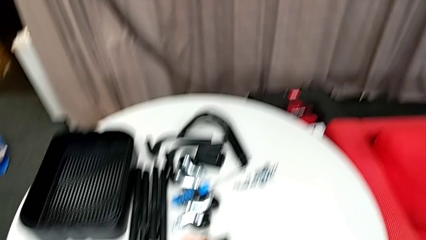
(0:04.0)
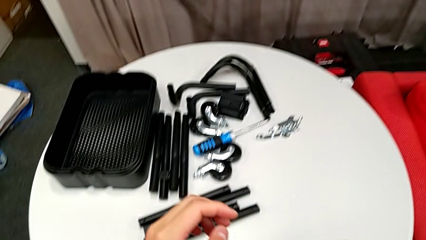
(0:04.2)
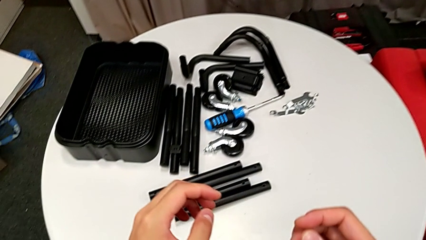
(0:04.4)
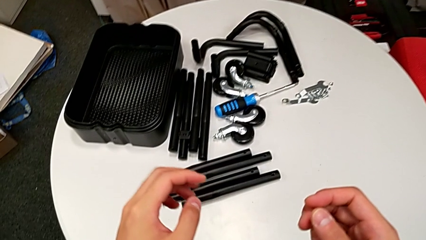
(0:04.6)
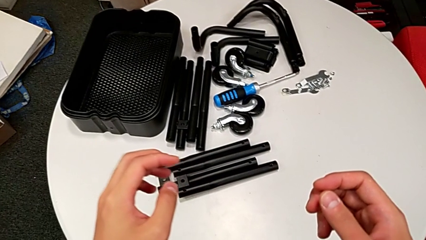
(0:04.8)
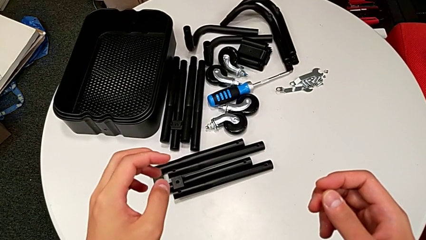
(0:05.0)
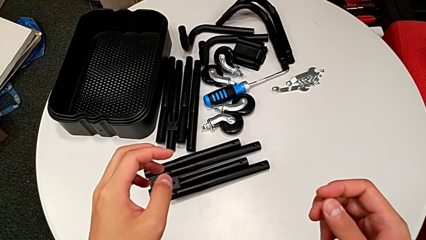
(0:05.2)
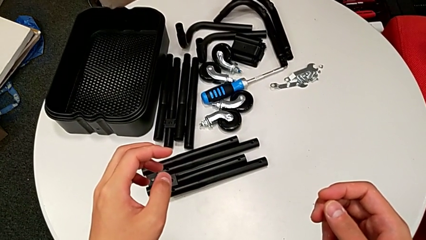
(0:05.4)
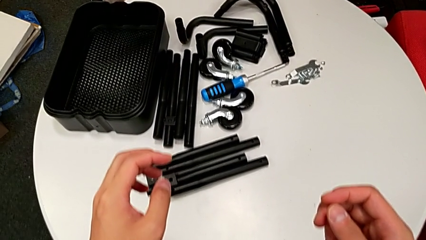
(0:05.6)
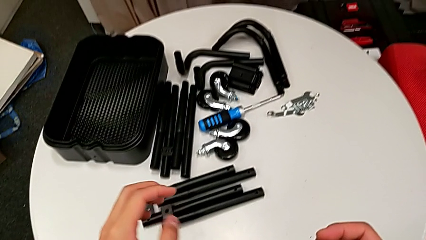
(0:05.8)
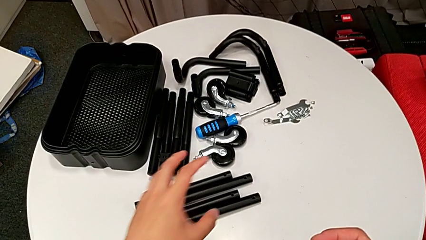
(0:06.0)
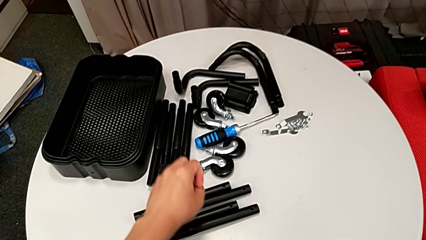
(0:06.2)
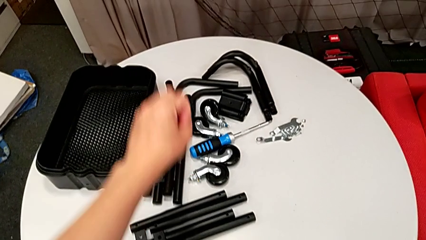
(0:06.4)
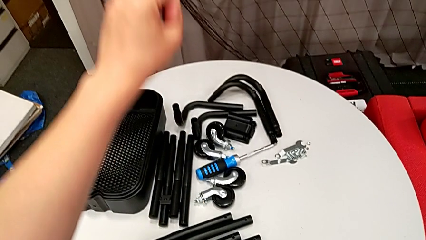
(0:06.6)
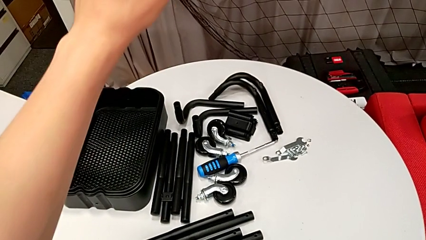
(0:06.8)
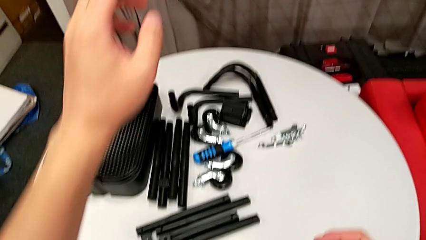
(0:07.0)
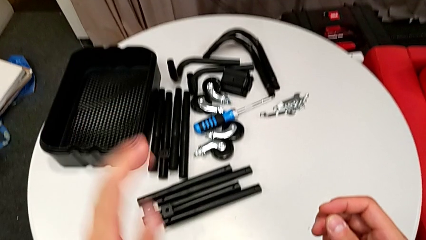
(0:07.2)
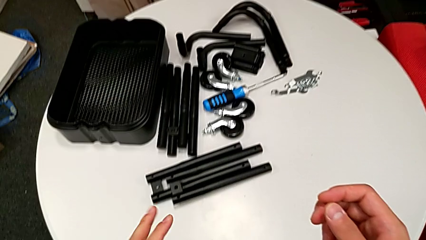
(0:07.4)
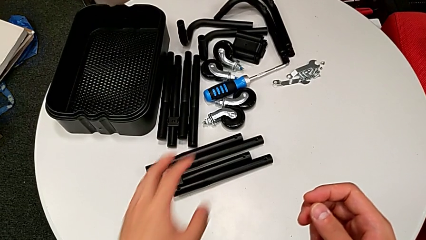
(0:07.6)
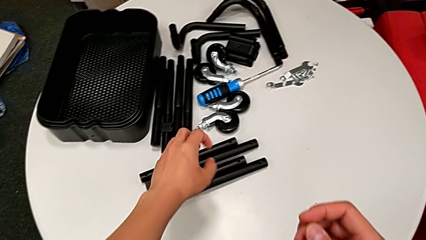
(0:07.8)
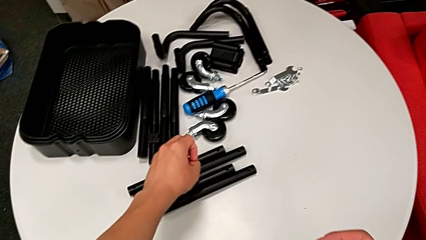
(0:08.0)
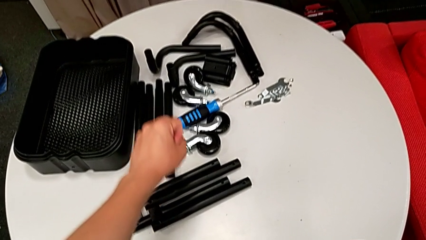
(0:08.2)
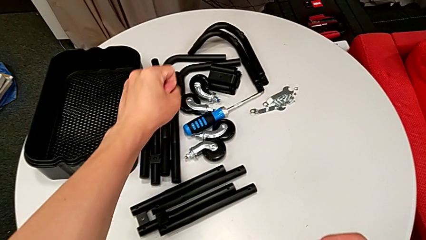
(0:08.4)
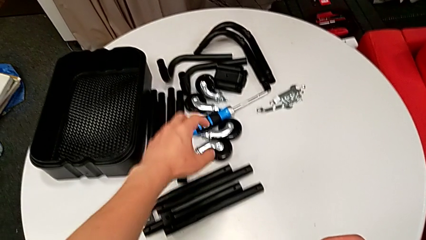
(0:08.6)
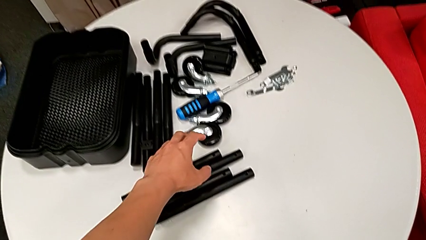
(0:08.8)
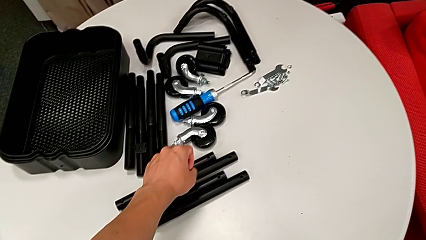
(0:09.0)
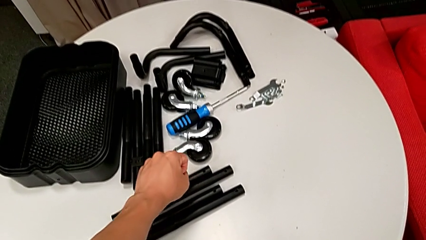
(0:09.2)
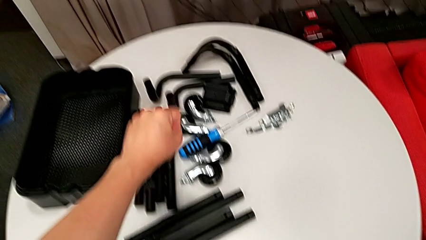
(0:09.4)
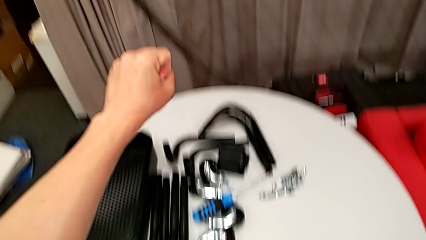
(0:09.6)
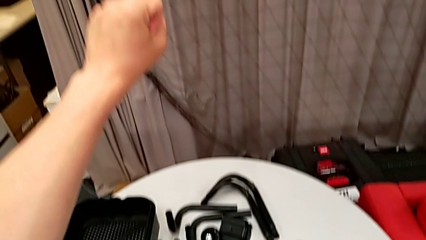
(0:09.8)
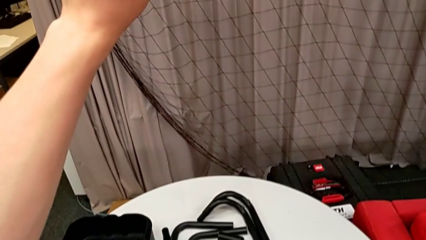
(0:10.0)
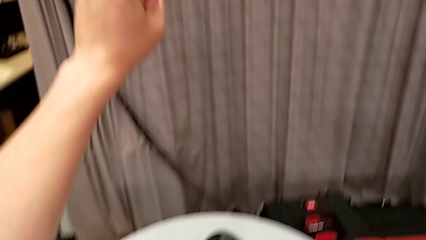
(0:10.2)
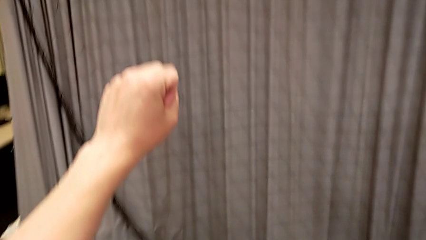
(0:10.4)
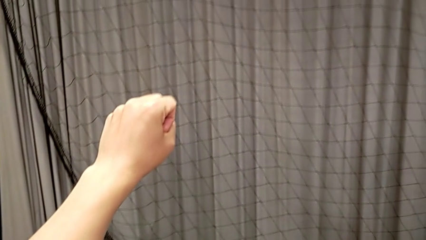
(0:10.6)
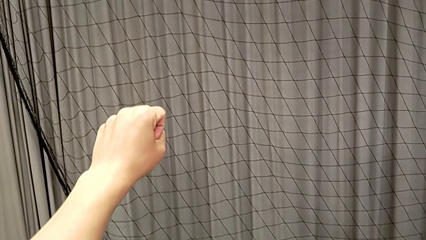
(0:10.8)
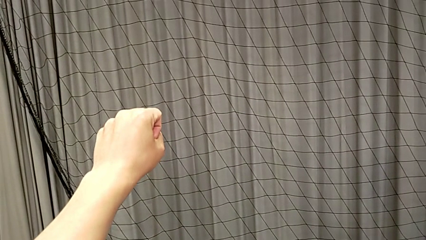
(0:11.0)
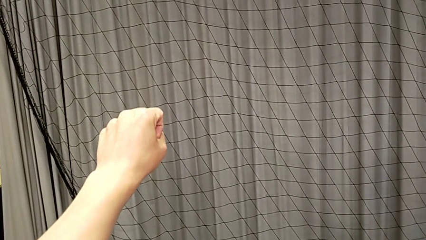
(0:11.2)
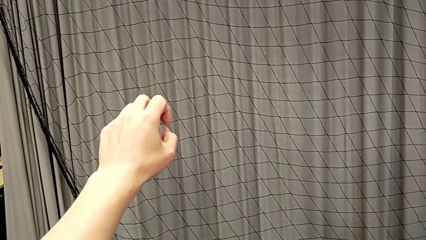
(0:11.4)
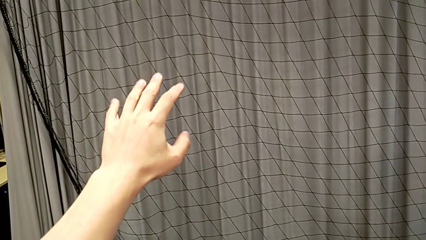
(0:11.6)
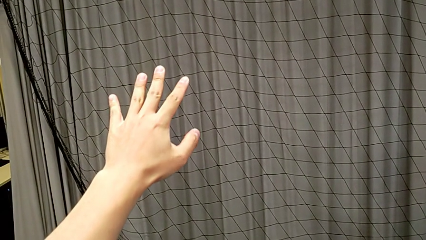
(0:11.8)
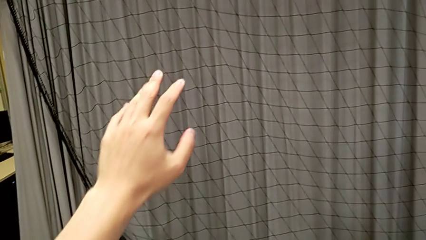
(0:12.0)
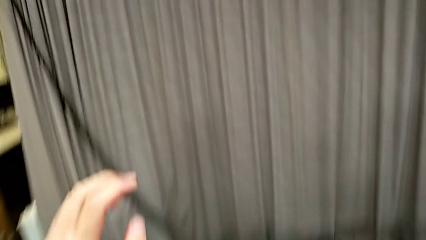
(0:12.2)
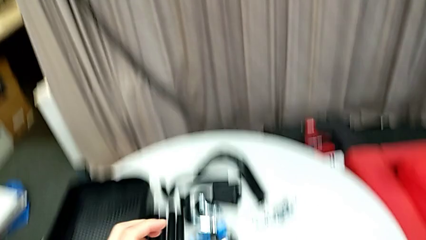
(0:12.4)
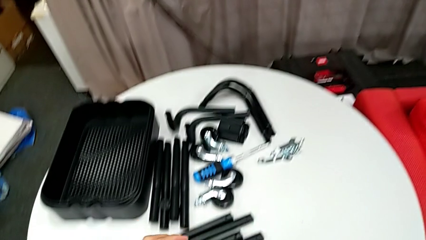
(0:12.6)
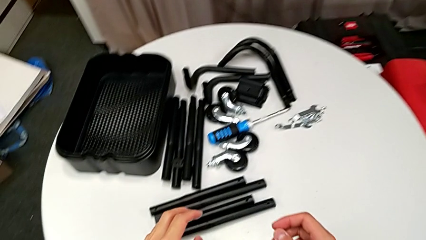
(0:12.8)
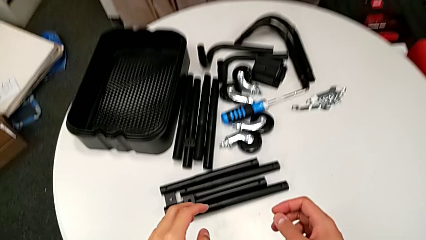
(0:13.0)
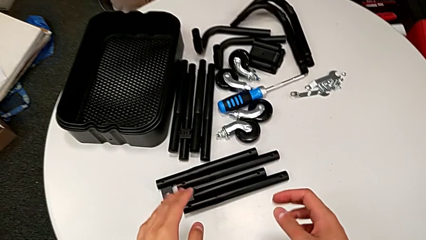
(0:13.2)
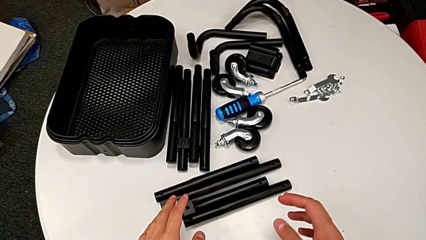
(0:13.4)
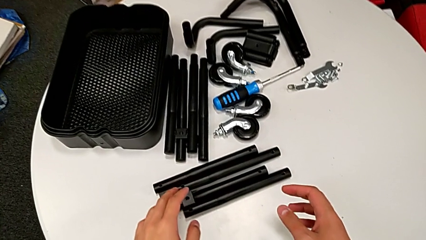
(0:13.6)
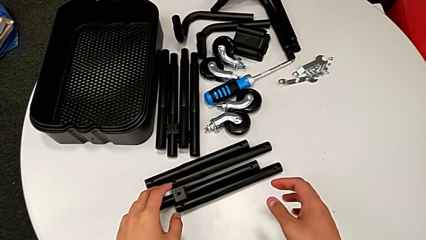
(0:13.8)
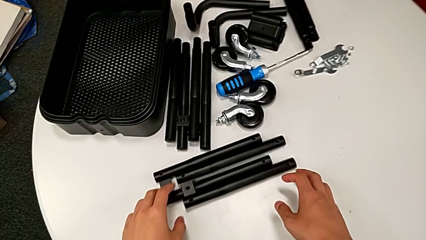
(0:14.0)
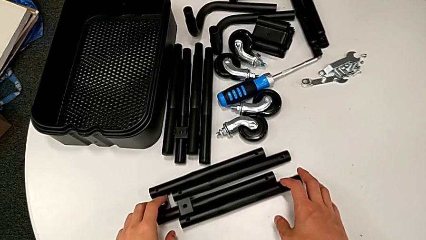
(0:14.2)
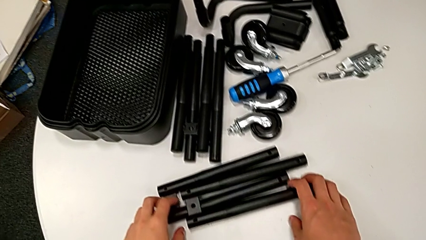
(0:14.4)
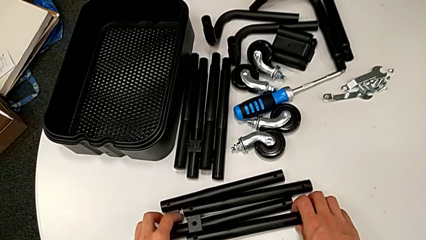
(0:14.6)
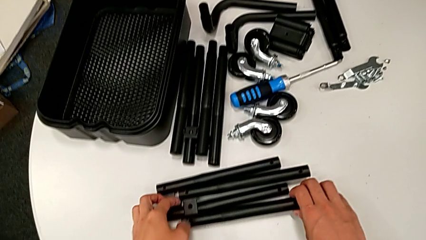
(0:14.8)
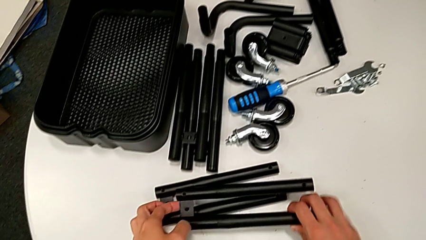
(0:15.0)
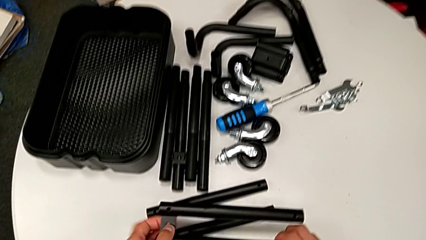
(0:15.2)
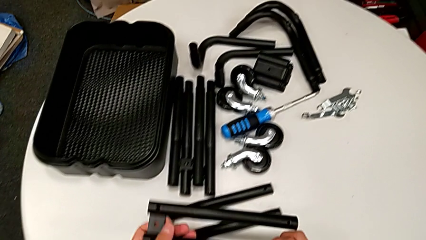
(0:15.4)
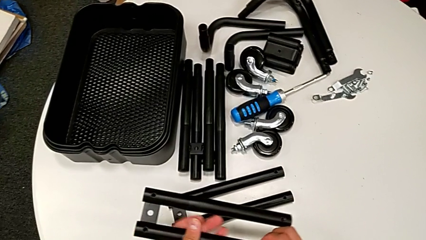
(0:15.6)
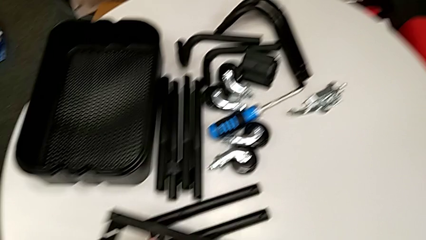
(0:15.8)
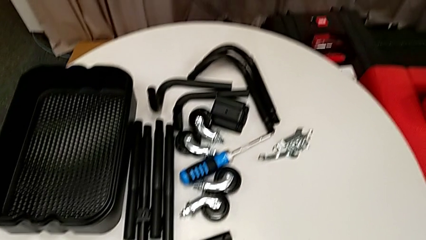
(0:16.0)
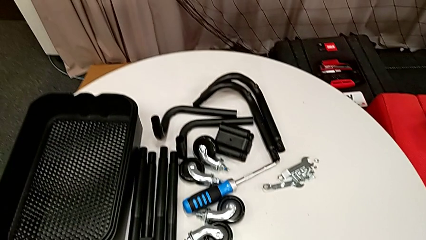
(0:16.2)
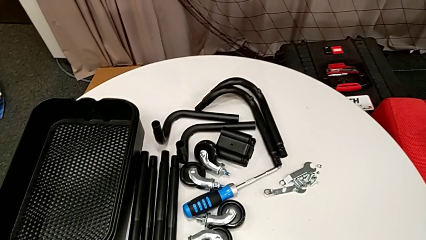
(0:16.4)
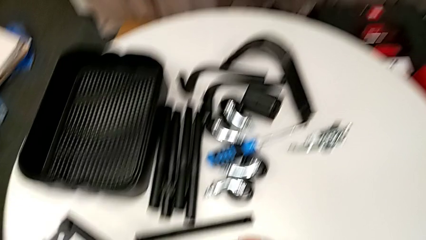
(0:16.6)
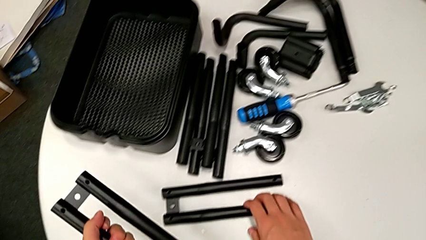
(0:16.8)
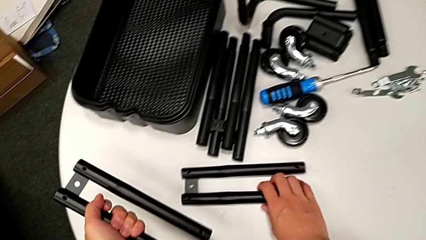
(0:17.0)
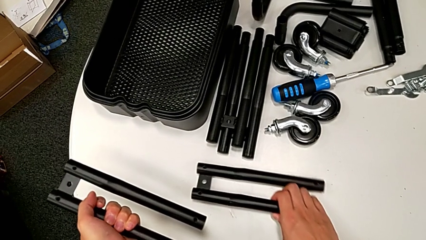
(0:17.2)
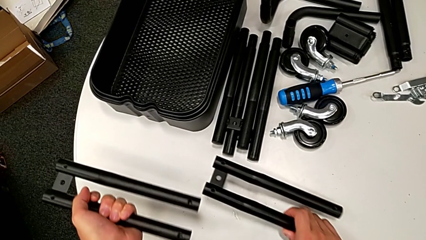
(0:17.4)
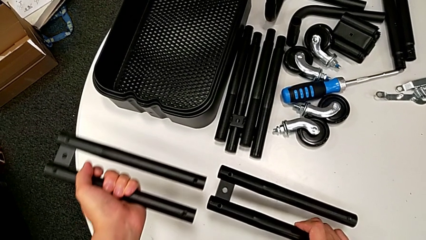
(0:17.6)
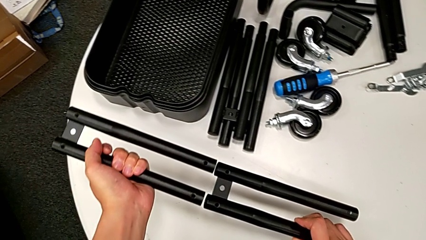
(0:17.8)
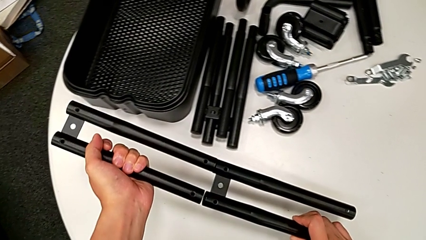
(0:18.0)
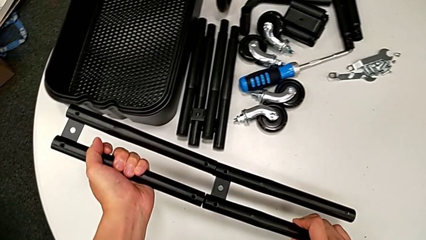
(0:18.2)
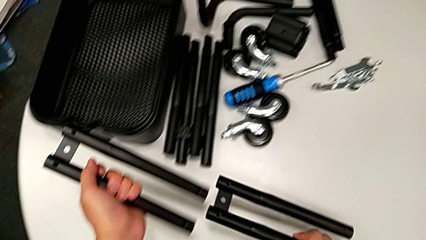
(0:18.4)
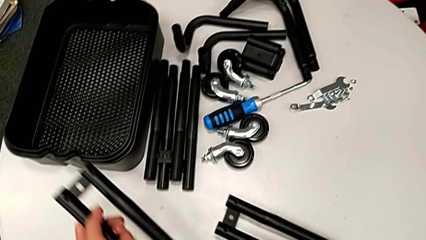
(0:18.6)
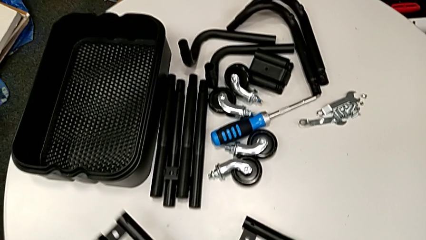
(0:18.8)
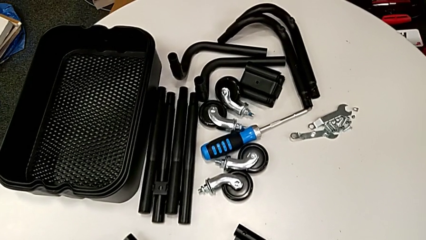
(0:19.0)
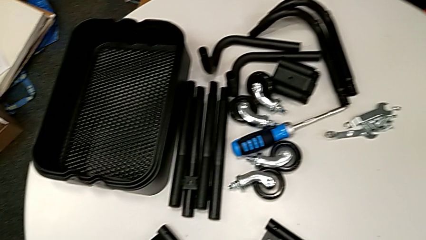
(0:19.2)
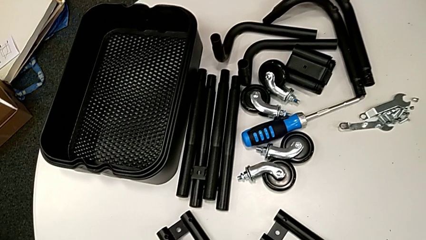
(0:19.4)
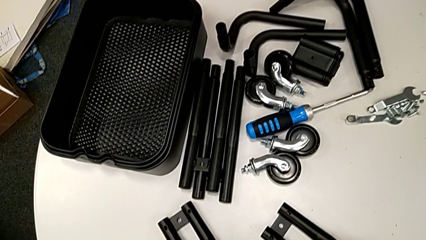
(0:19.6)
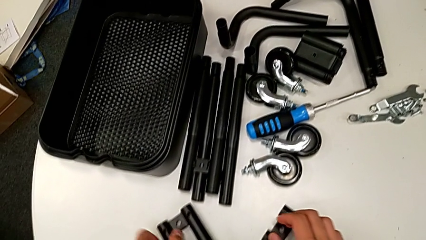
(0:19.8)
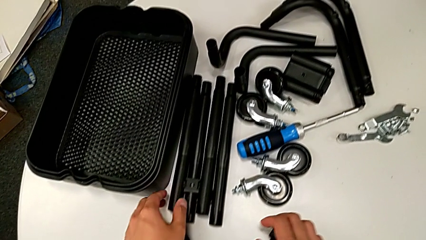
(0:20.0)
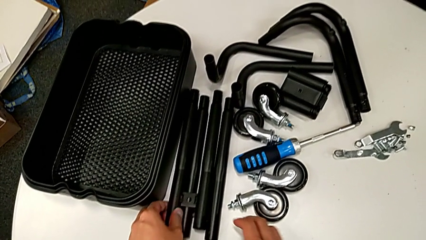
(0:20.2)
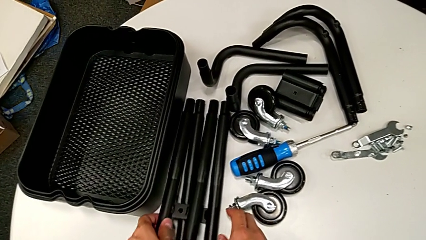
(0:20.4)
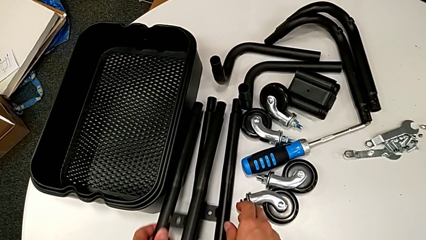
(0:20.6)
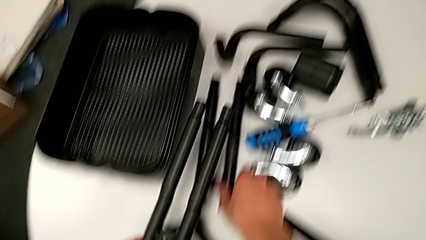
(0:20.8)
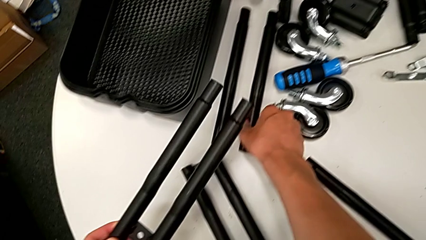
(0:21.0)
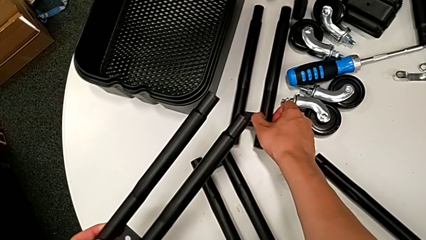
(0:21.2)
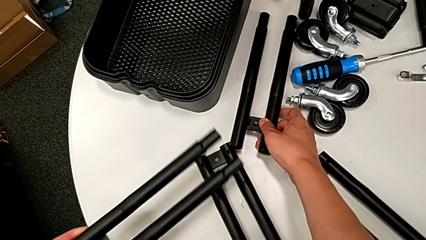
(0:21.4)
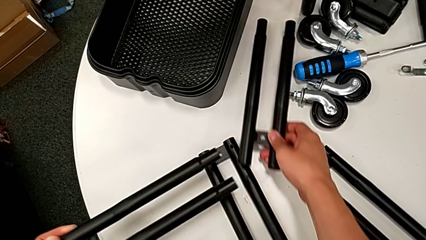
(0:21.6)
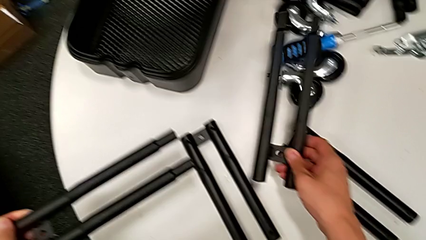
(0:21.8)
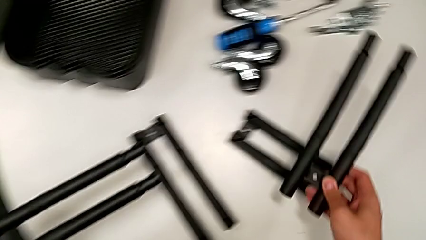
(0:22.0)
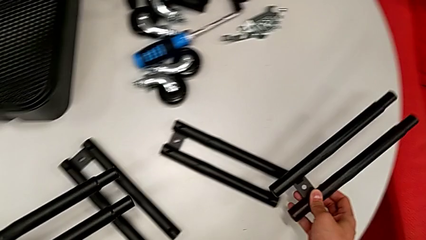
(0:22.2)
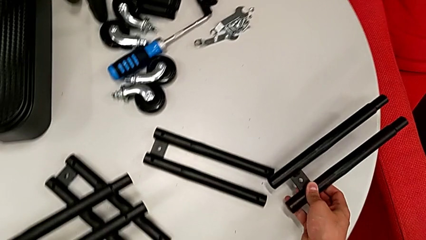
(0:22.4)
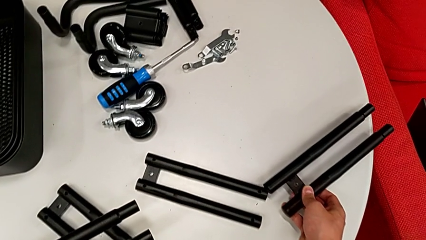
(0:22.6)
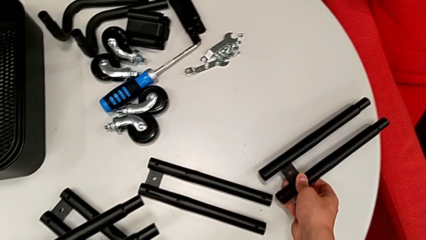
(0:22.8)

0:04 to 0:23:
The camera wearer is assembling the side legs together. They grab the side leg, grab the second leg, assemble the black leg, place the side leg and grab the black leg.
